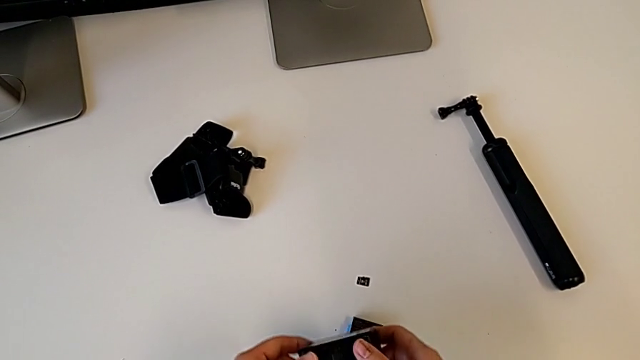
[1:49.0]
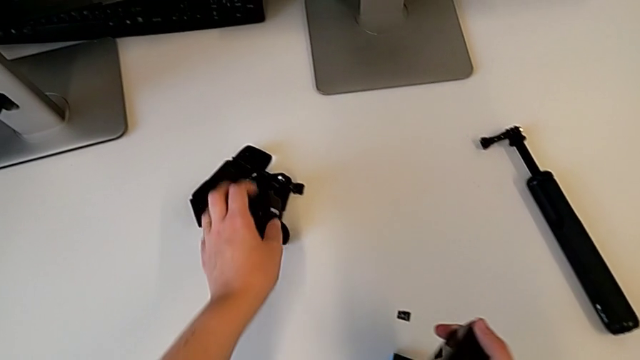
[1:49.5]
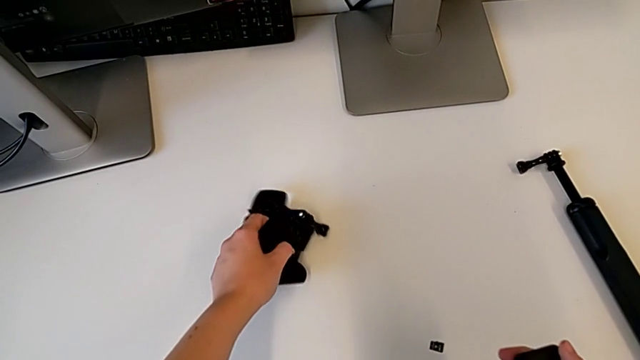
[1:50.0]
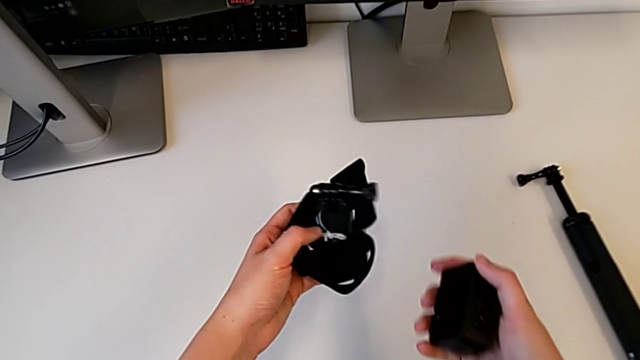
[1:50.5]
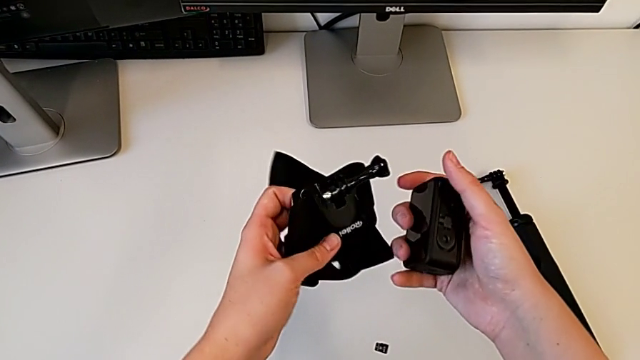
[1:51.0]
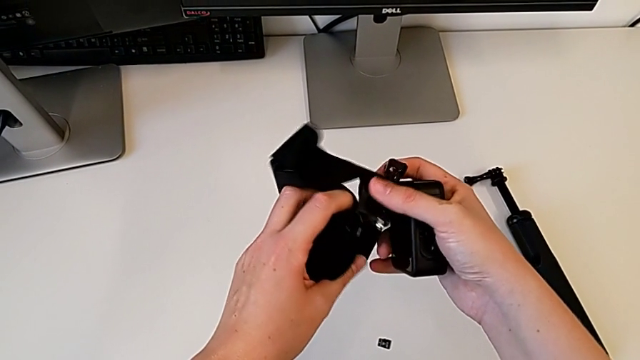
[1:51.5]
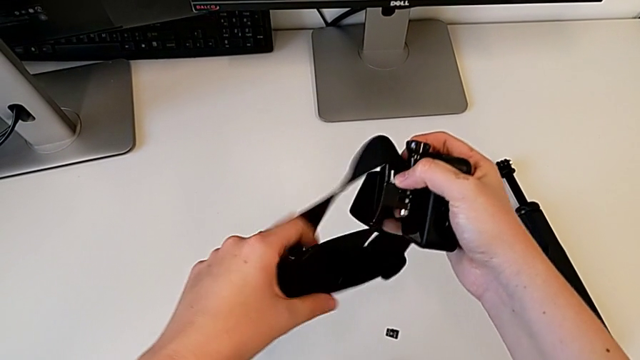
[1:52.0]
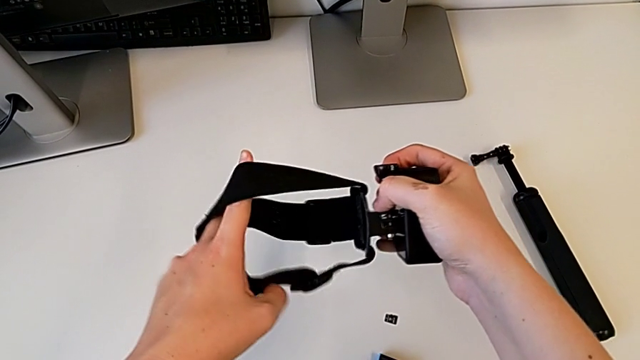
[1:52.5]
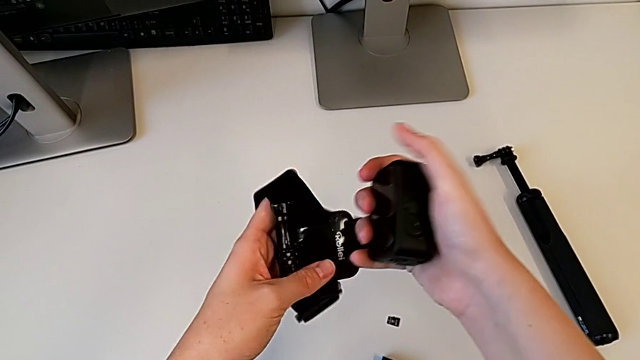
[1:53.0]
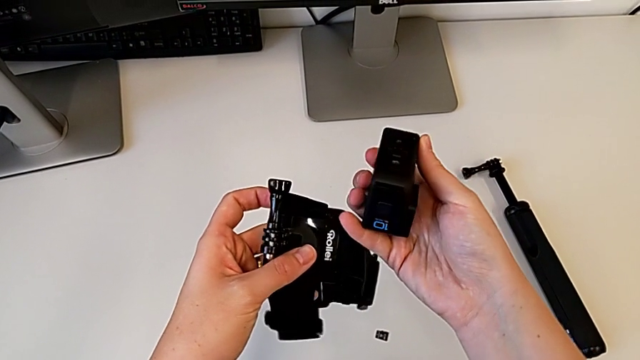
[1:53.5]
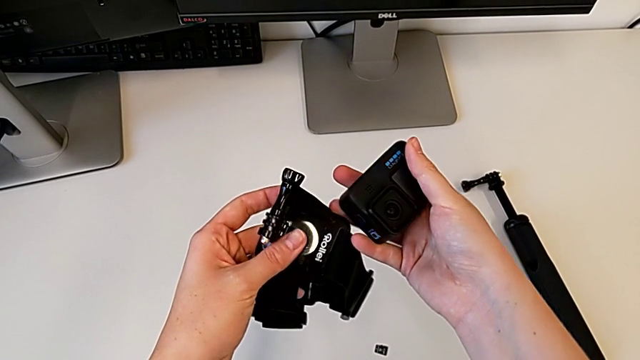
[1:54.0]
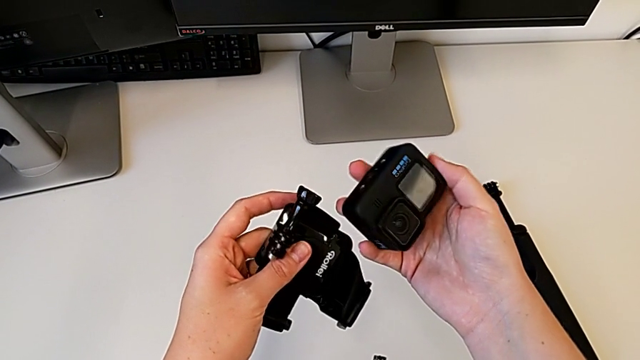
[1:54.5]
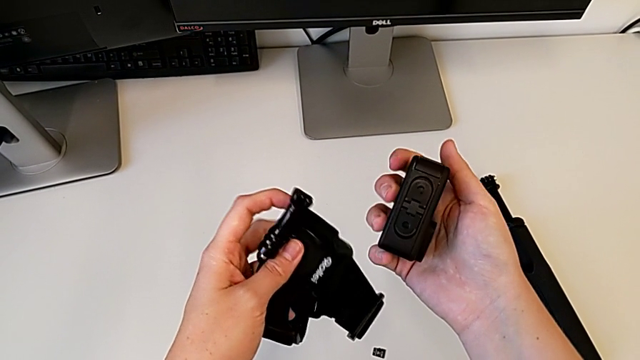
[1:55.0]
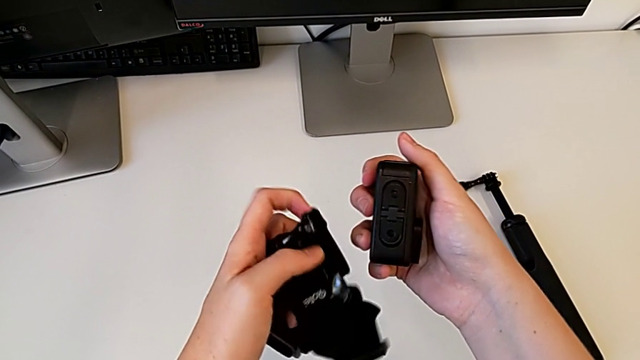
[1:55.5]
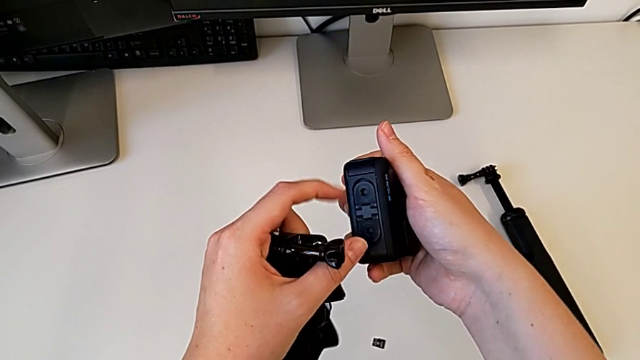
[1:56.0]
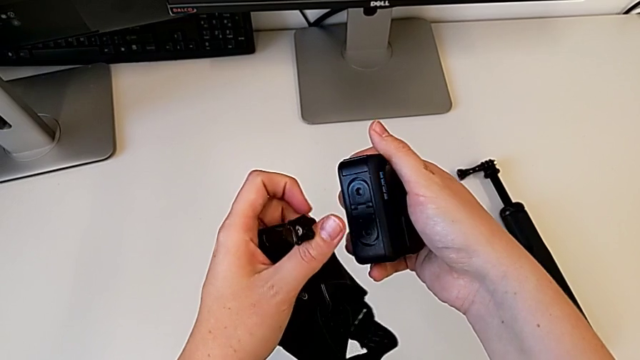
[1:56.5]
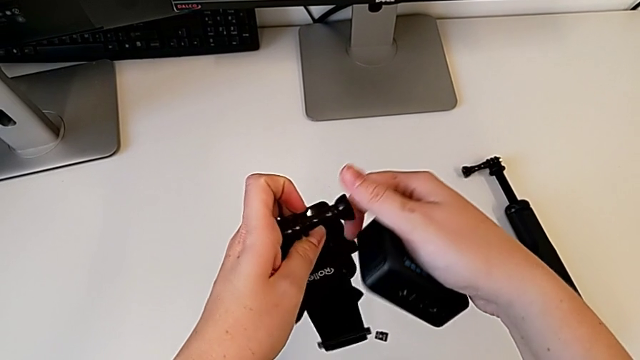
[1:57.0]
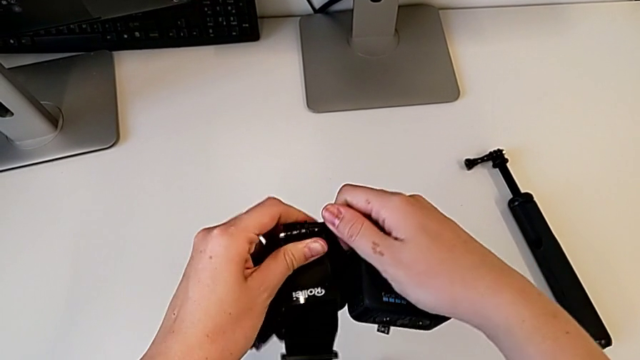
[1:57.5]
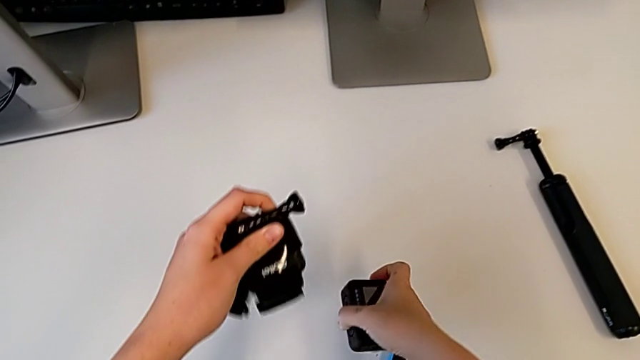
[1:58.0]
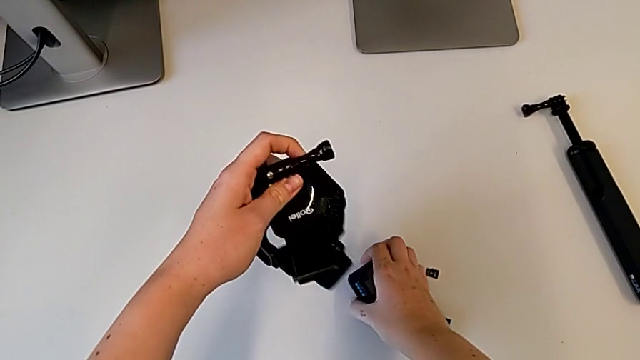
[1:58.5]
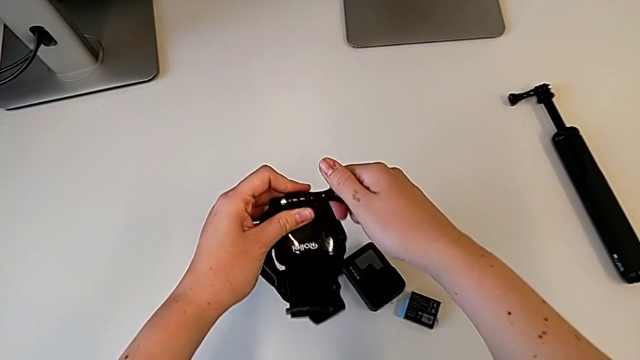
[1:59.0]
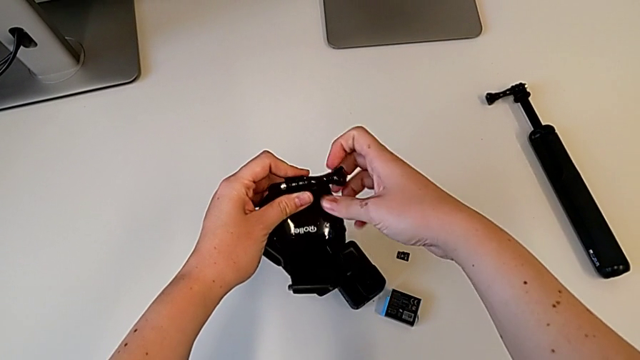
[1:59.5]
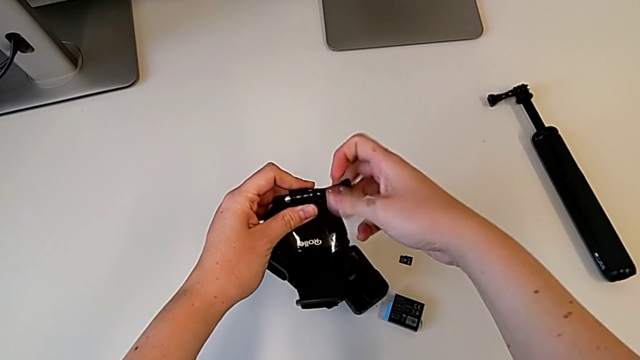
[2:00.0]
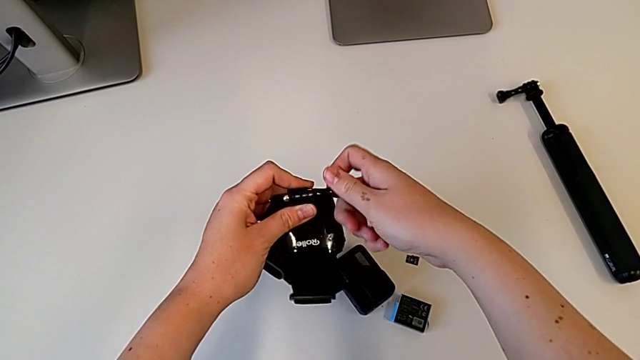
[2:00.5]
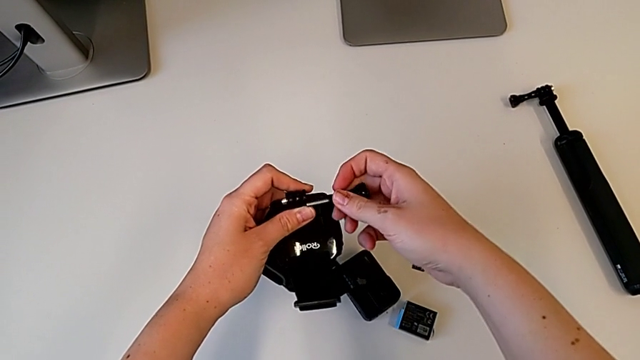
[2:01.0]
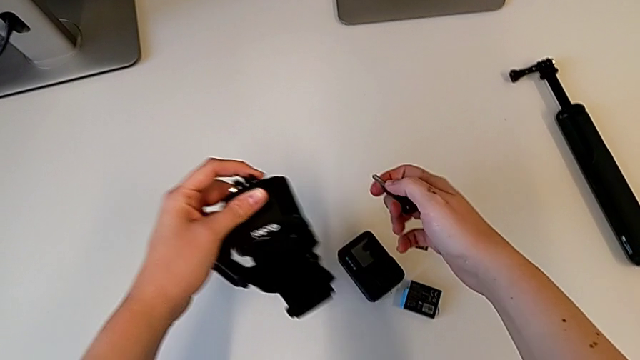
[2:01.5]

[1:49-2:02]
The camera wearer is strapping the GoPro. They grab the strap, lift the GoPro, inspect the strap, inspect the GoPro, touch it, touch the screw, place the GoPro, unscrew the screw and withdraw it.

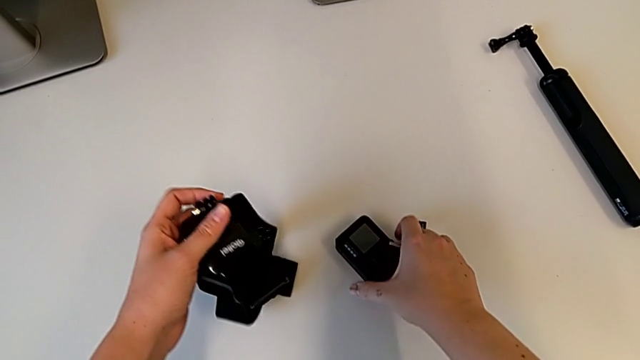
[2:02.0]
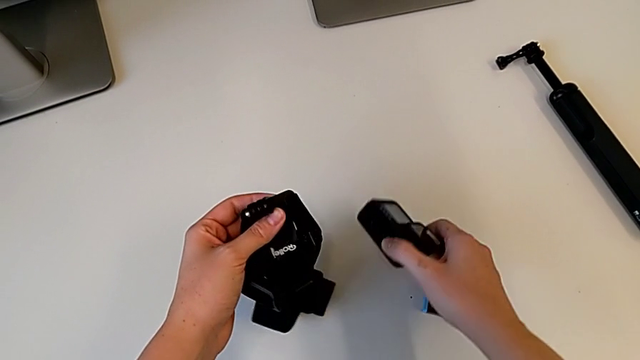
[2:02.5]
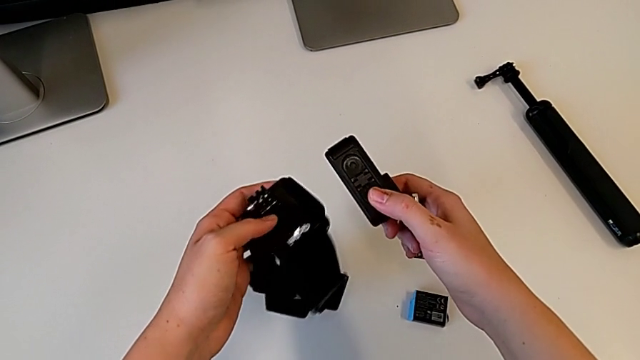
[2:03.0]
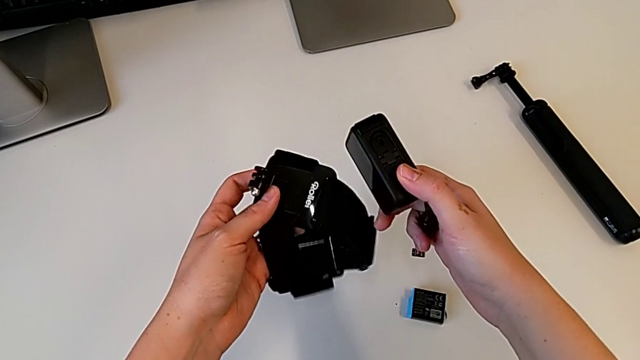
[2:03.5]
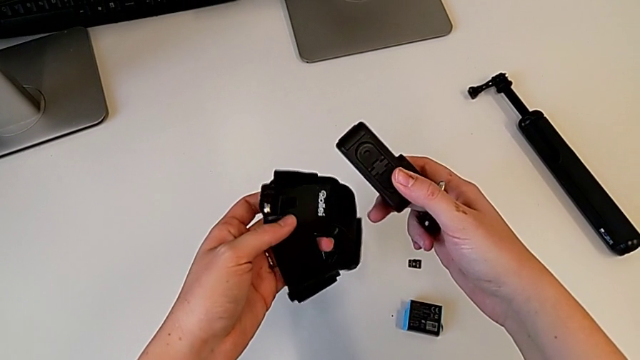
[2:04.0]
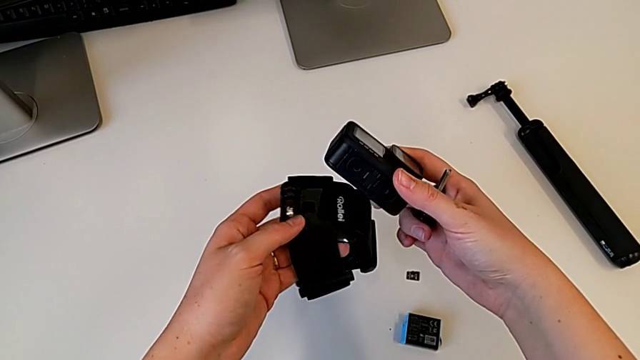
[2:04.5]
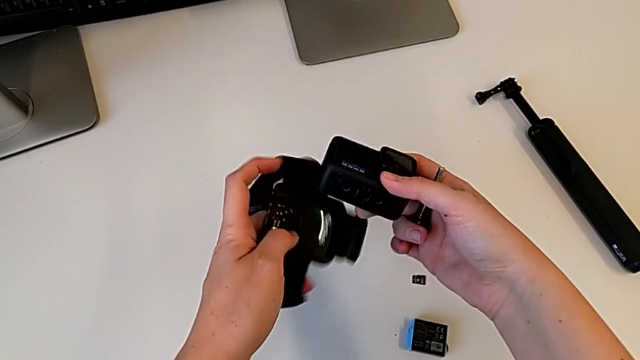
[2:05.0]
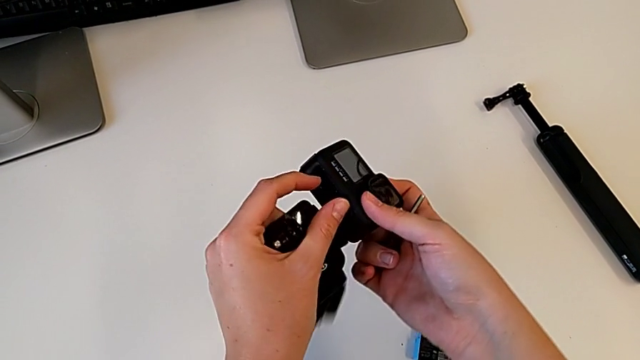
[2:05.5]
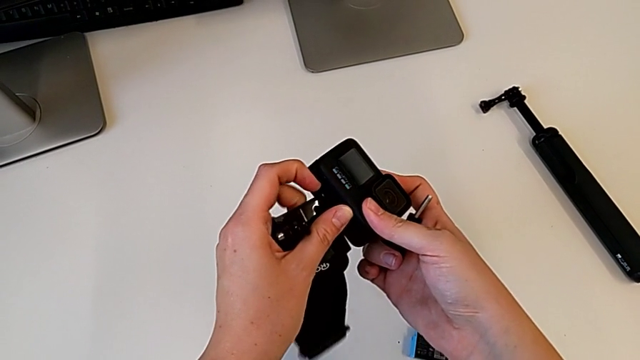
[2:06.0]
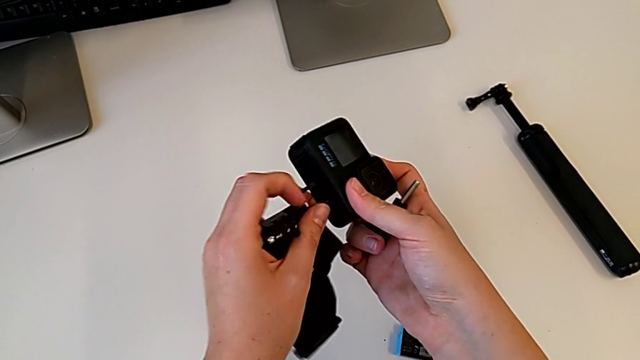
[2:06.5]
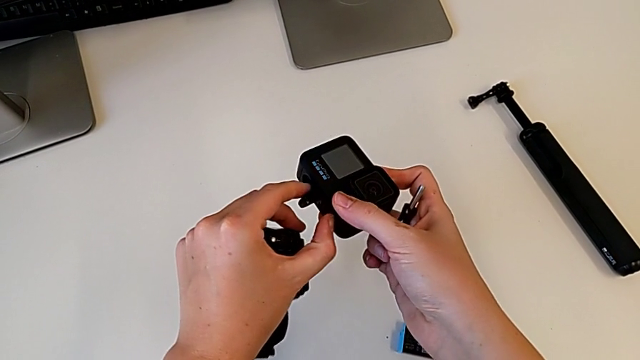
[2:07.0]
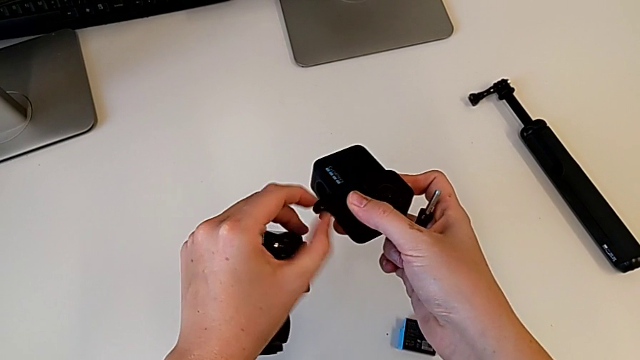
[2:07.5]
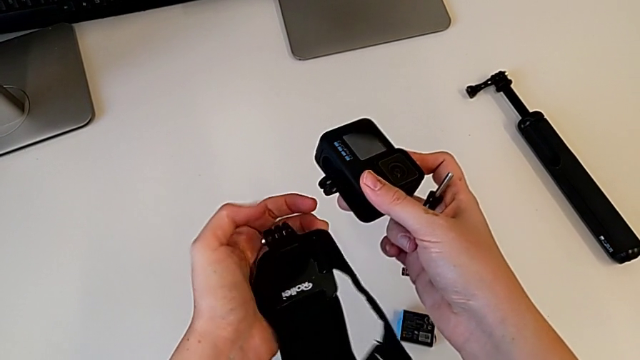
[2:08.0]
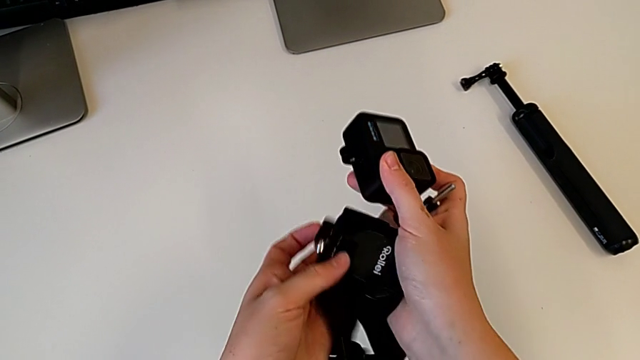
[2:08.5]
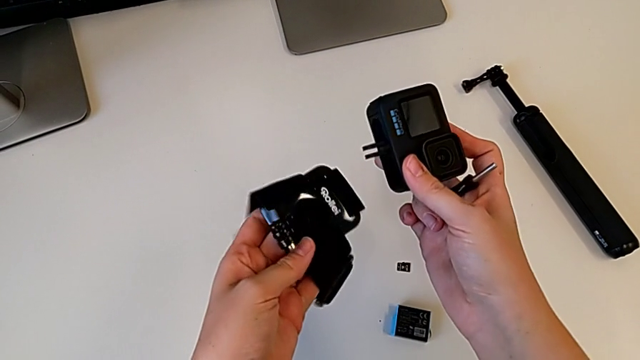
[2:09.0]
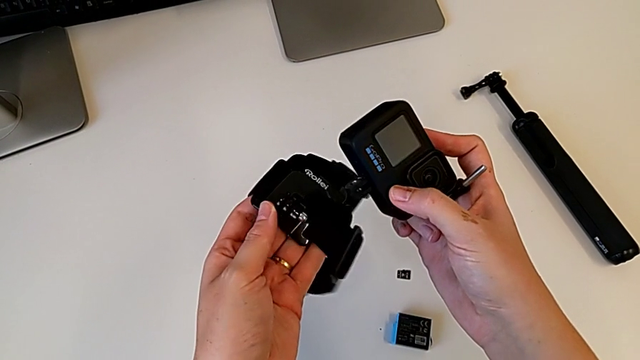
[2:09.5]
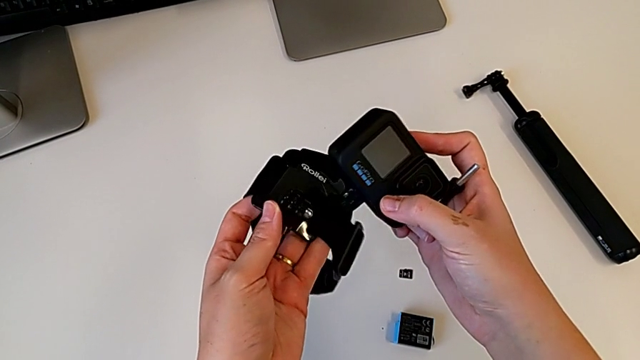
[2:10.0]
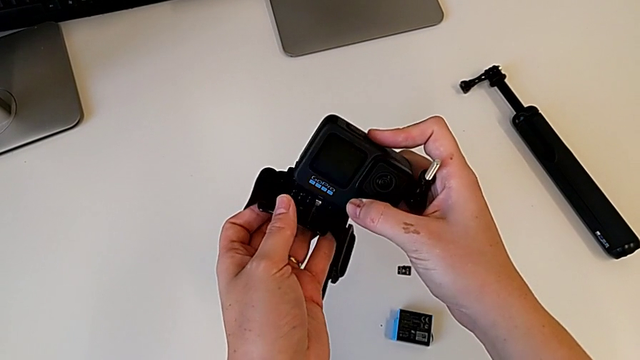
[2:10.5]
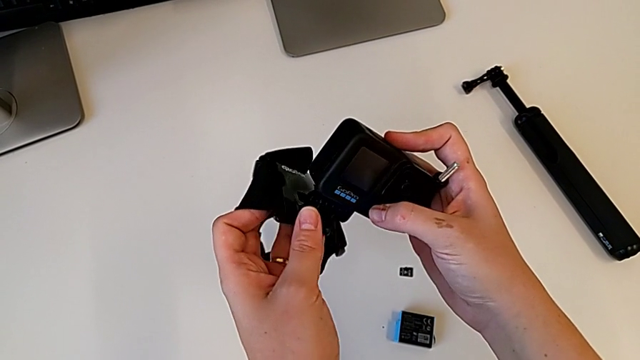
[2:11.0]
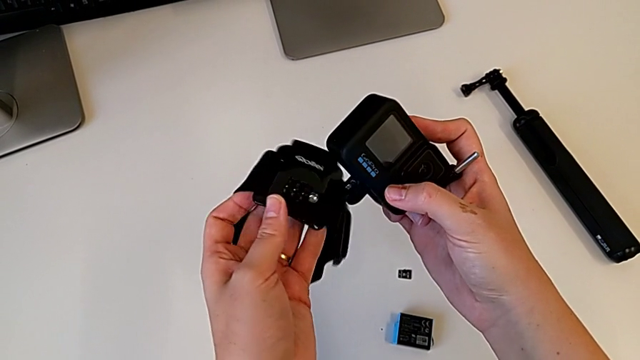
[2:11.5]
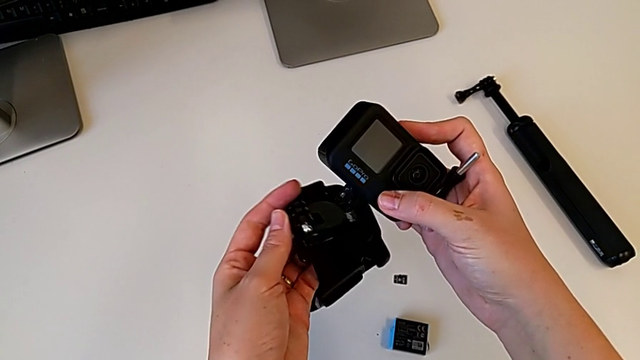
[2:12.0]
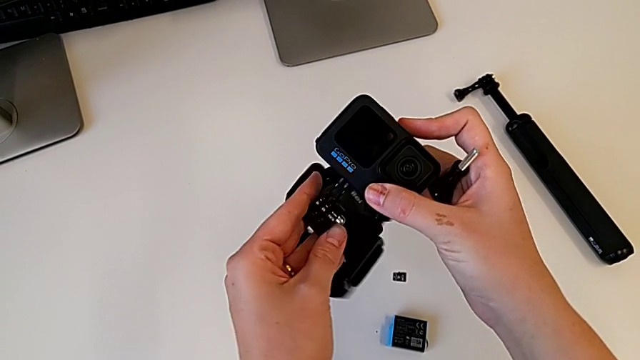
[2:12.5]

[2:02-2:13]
The camera wearer is strapping the GoPro. They grab the GoPro, inspect it, pull the mounting peg, rotate the strap and align the mounting peg.
